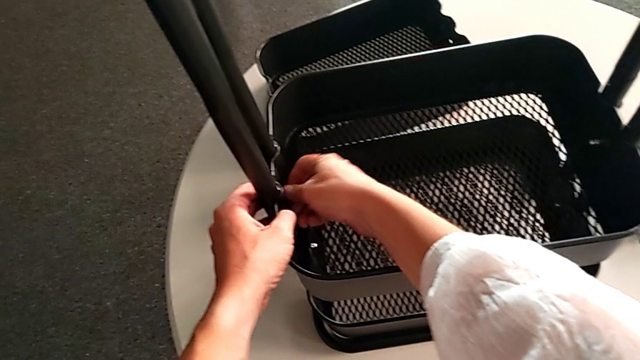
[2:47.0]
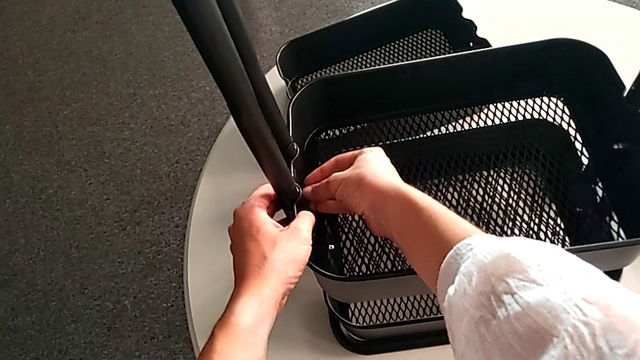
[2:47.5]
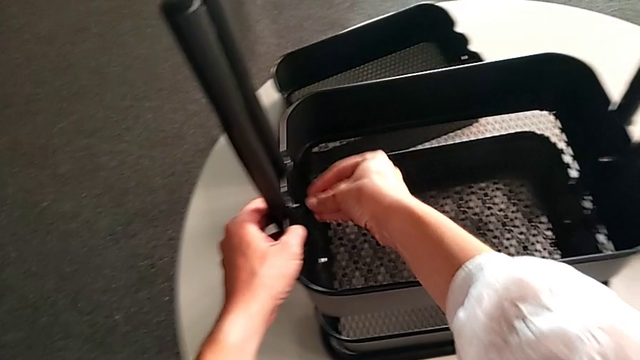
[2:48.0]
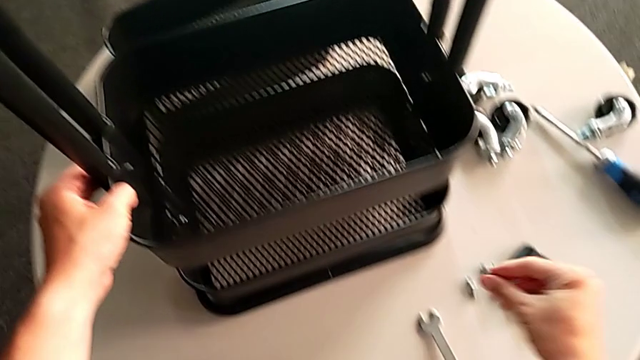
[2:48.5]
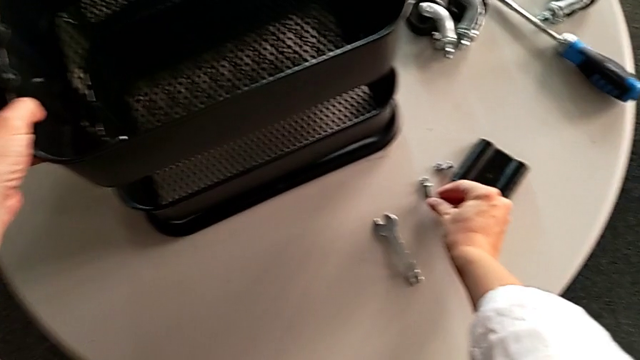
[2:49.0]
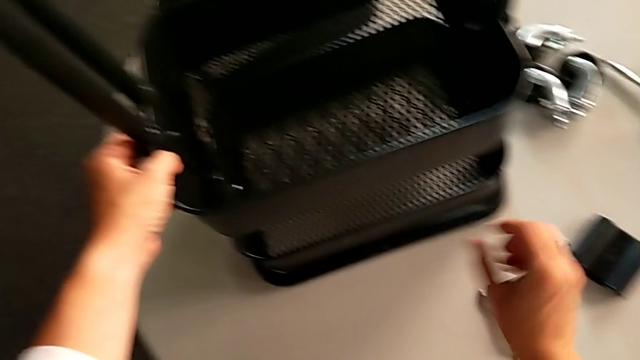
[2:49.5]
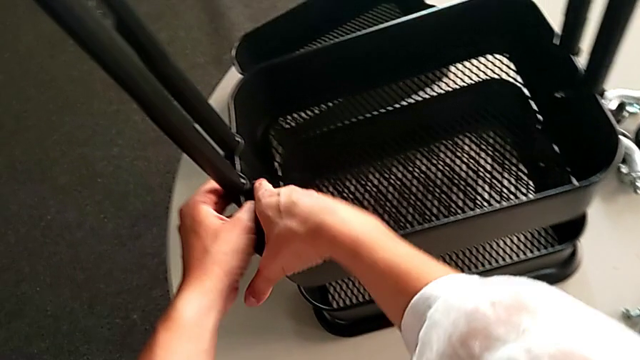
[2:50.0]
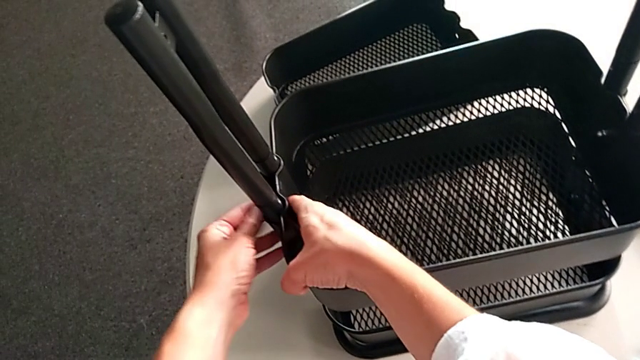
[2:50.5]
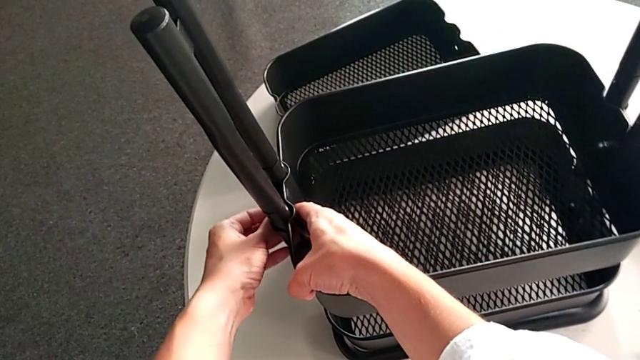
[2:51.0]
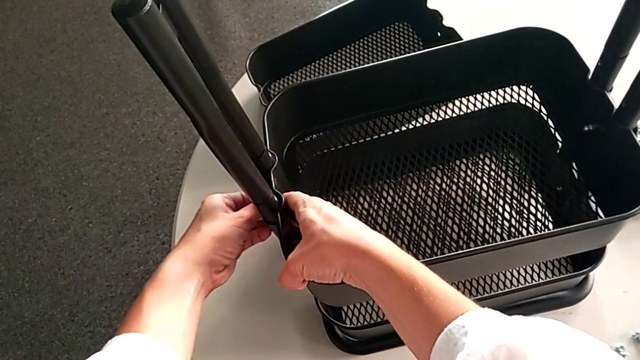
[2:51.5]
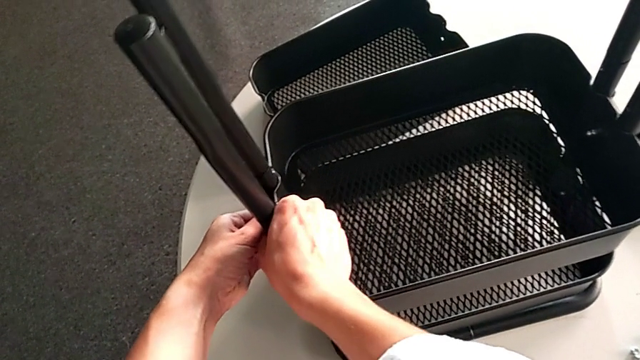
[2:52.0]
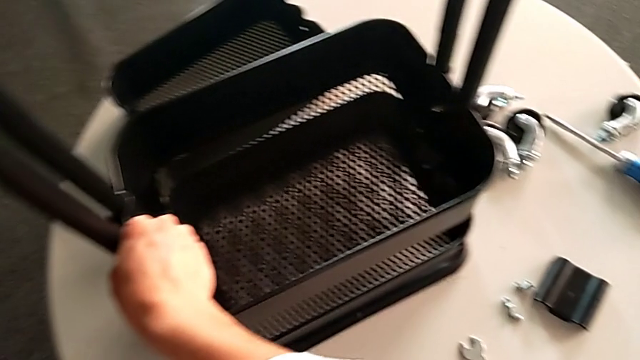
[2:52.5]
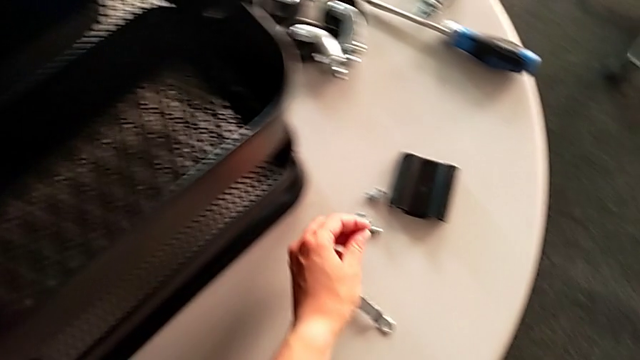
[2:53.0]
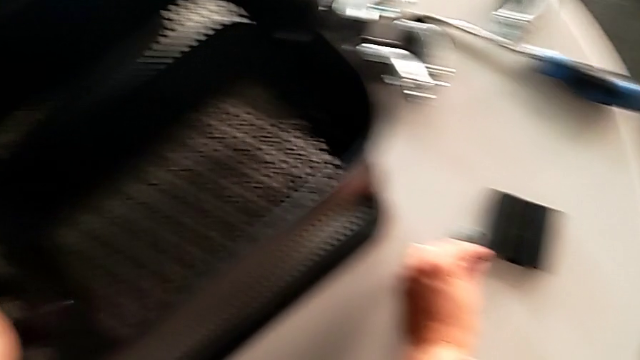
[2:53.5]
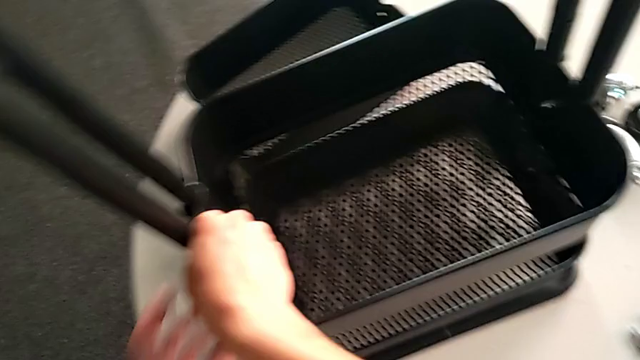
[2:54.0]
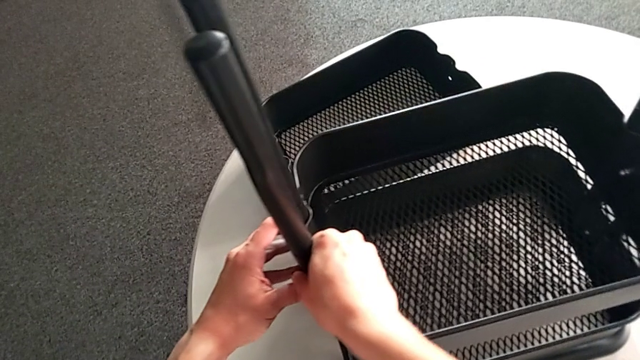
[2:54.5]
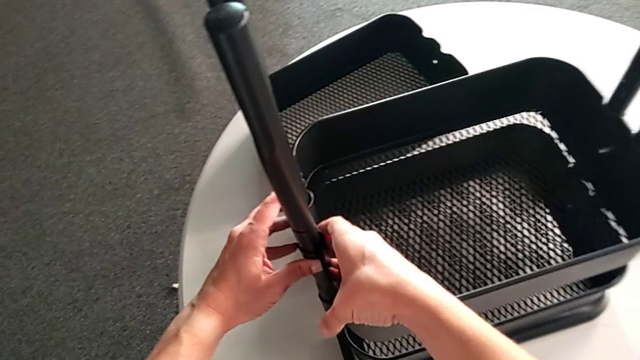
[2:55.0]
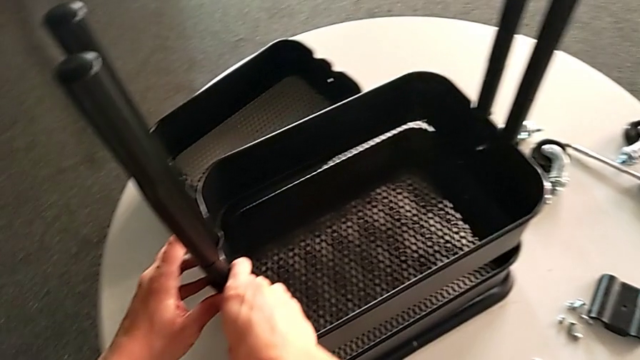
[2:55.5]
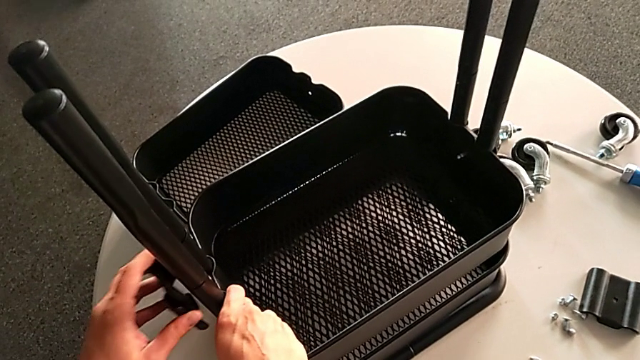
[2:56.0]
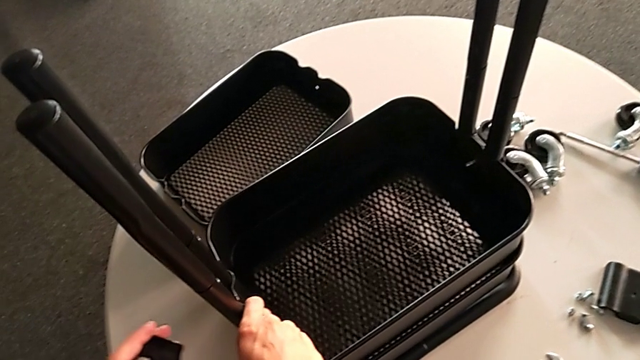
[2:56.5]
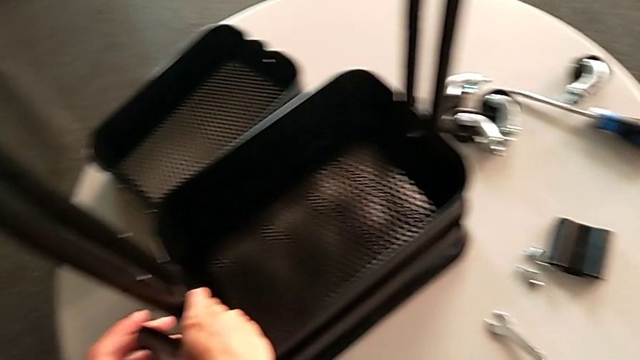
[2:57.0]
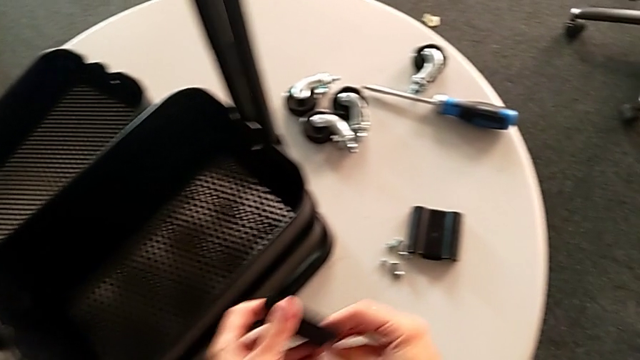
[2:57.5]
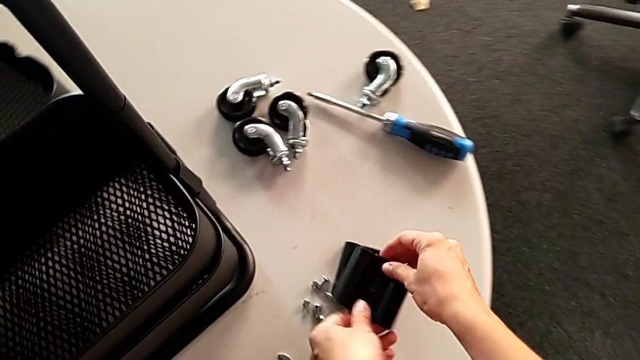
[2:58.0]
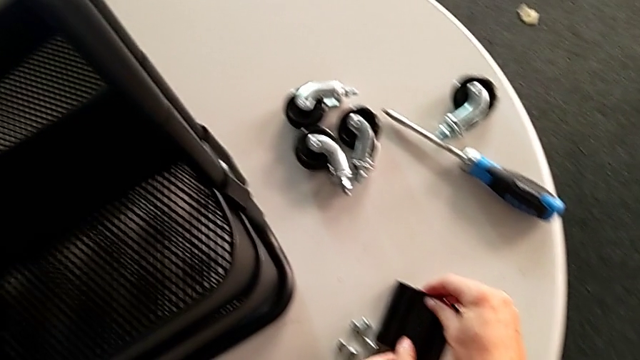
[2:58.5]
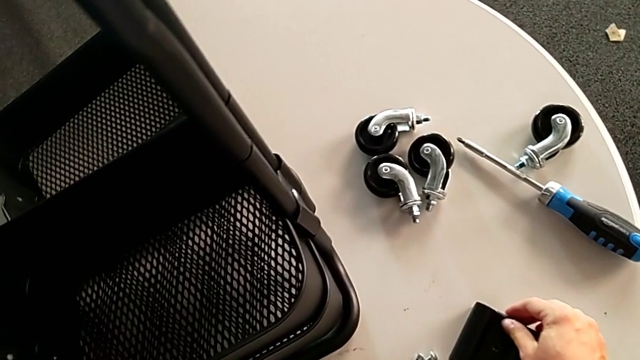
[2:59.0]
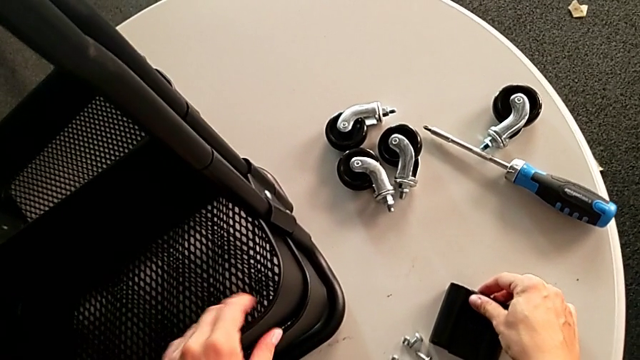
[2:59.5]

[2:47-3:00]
The camera wearer is disassembling the middle tray of the rolling cart. They place the hexagon cap nut, hold the middle grid tray, grab the screw, hold the middle grid tray, place the screw, hold the middle grid tray, disassemble the bracket and place it.

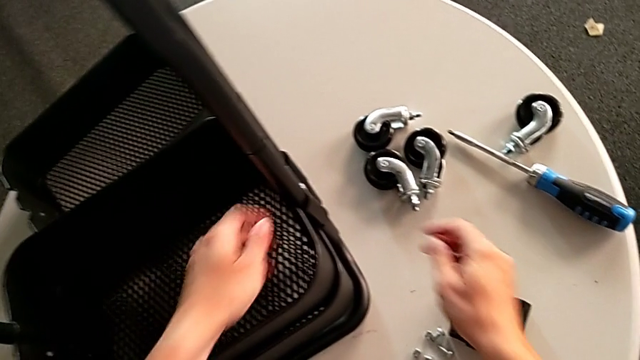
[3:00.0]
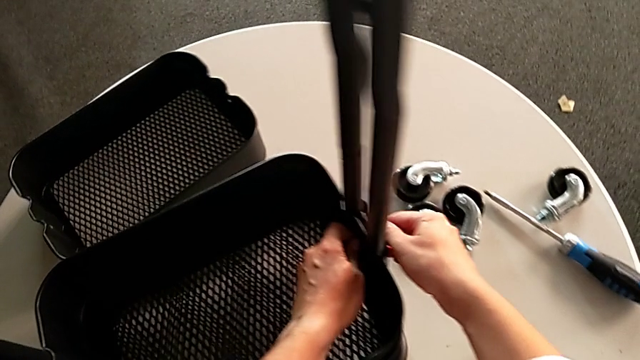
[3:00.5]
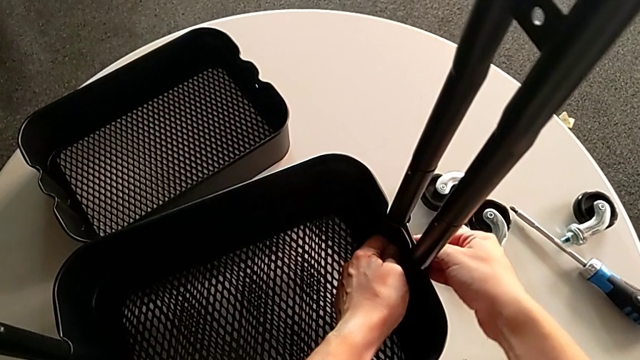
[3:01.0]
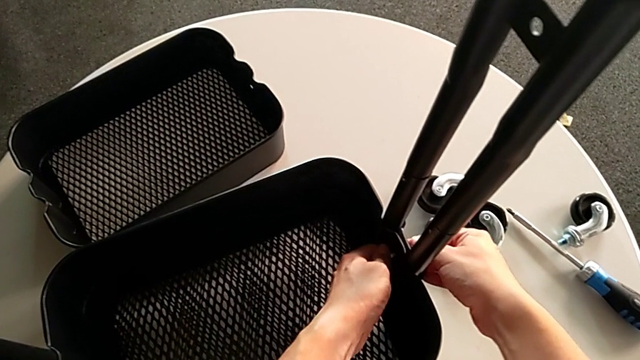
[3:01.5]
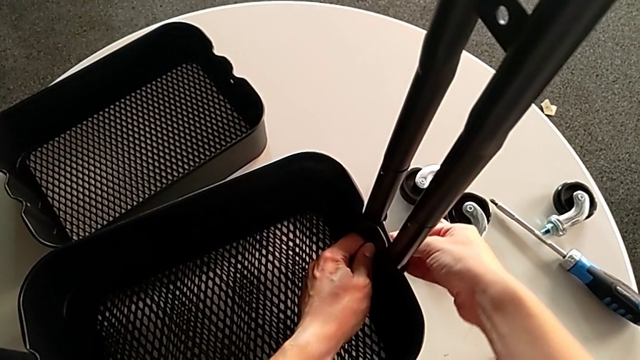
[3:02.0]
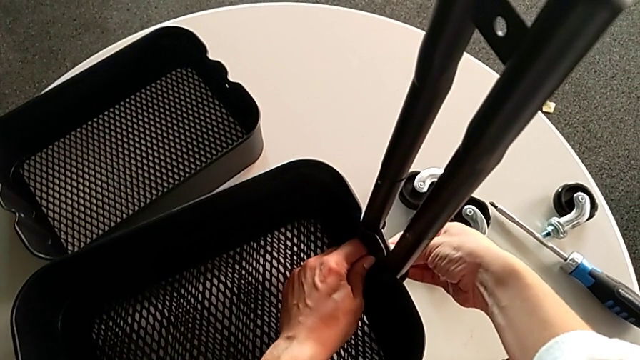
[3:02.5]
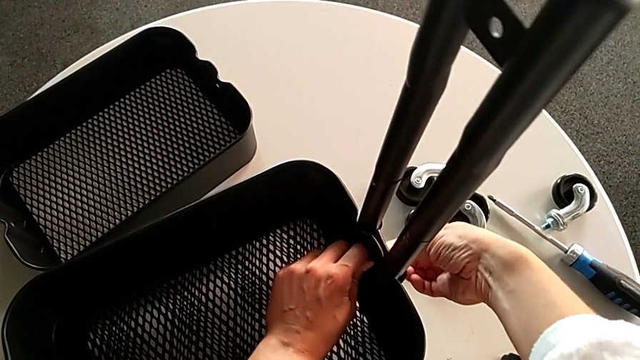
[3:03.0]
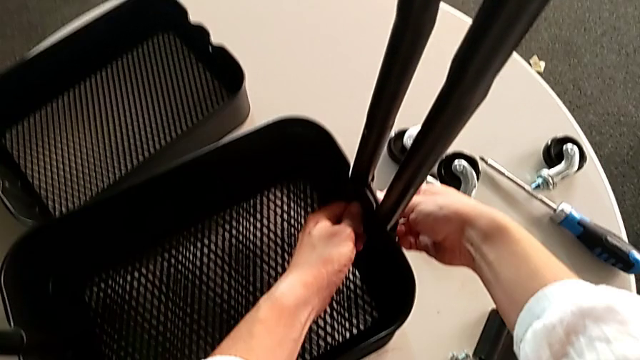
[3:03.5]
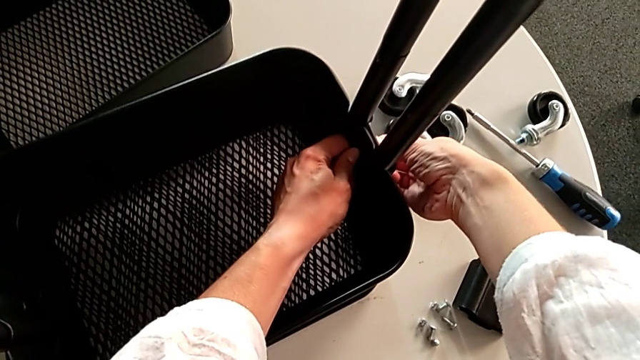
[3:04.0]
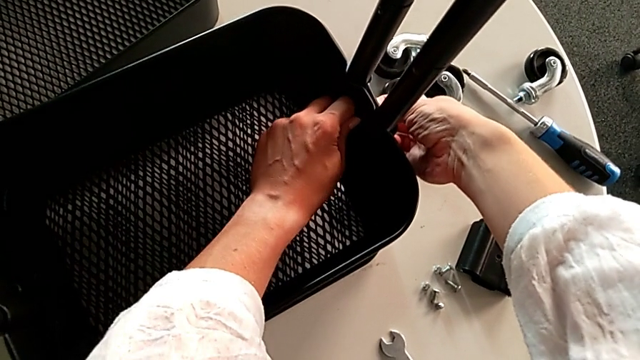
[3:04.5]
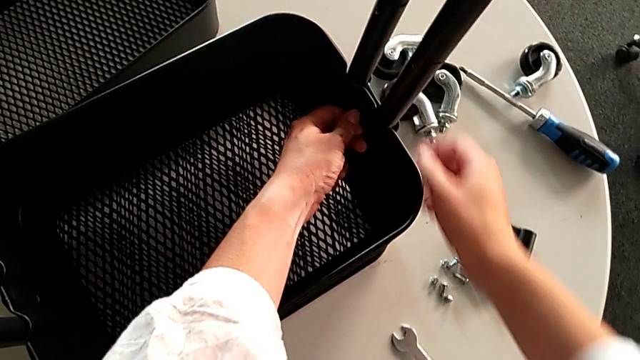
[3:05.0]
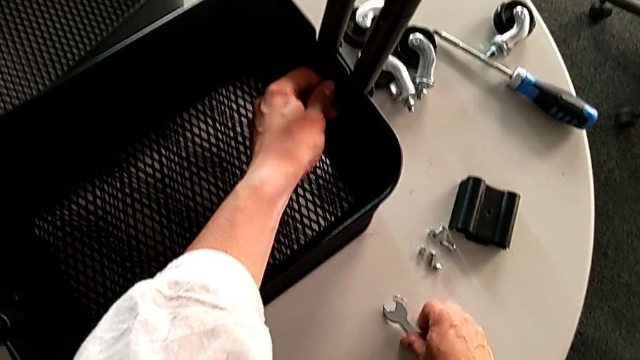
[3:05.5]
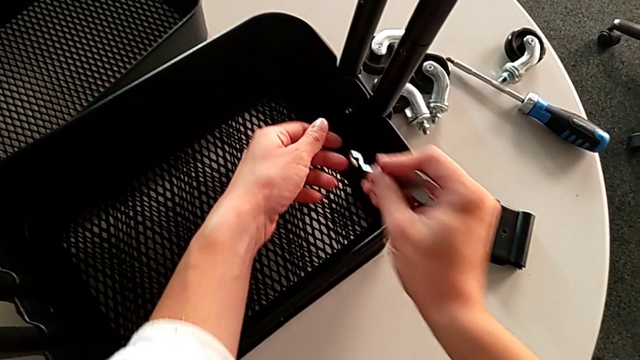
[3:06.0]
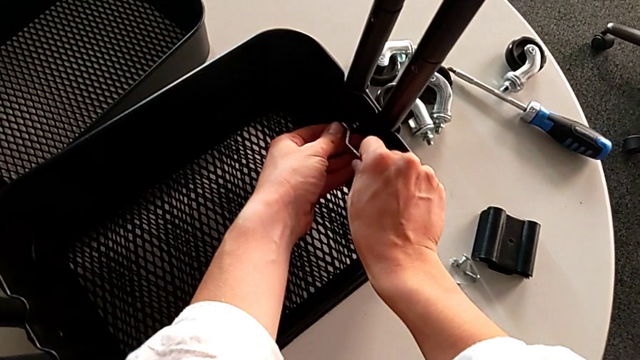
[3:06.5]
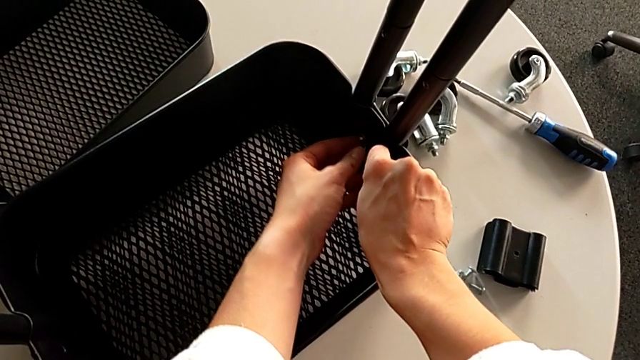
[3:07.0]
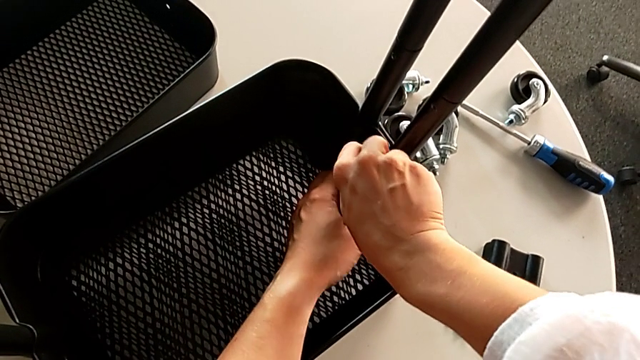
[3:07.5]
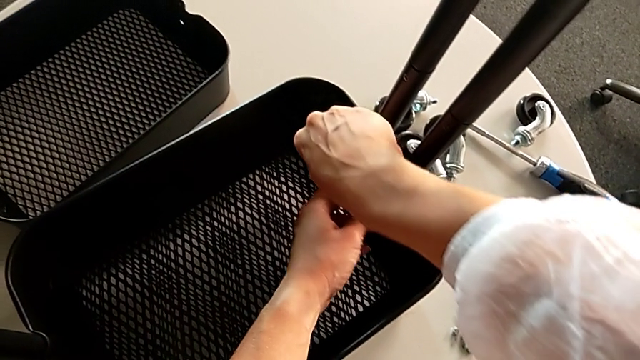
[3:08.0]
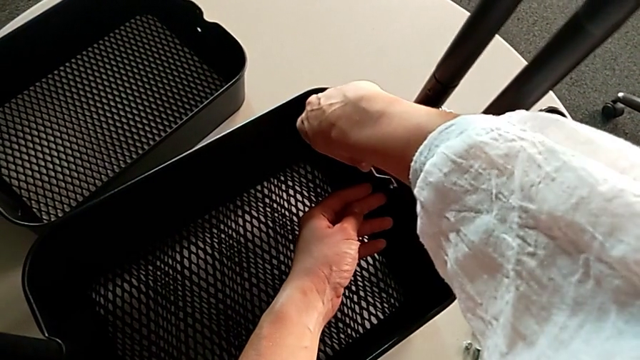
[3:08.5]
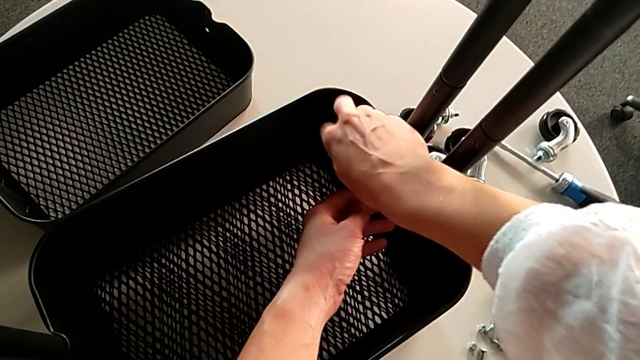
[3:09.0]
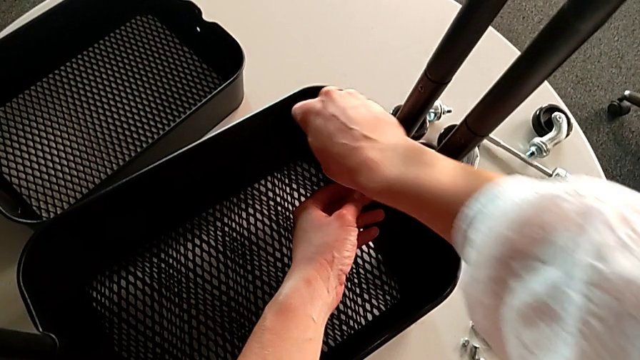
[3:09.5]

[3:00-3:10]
The camera wearer is disassembling the middle tray of the rolling cart. They unscrew the hexagon cap nut, insert the hexagonal wrench and begin to unscrew the hexagon cap nut.
